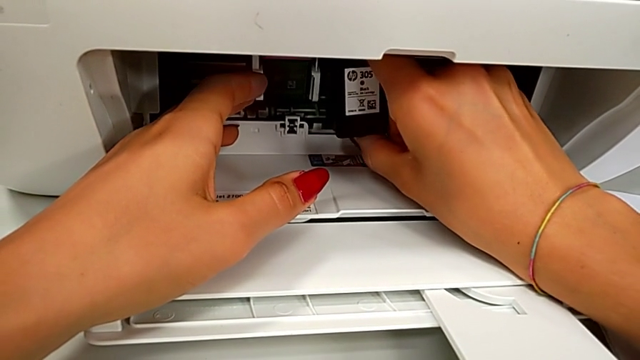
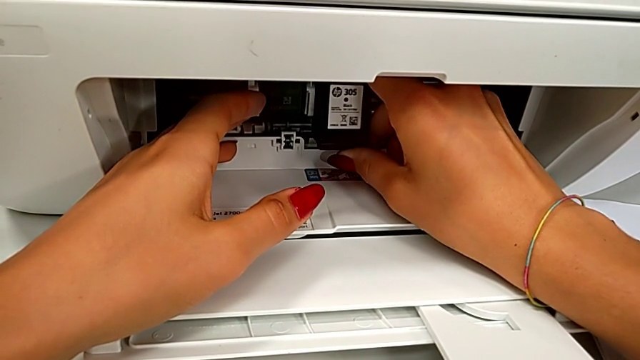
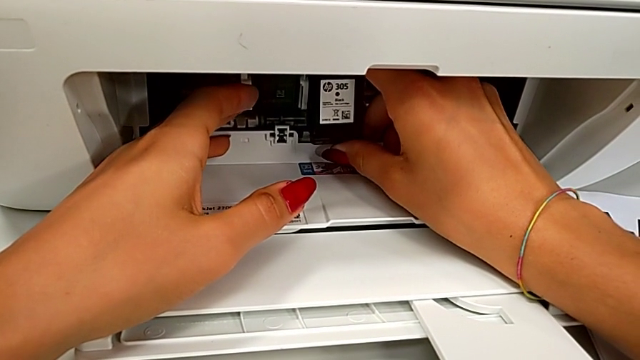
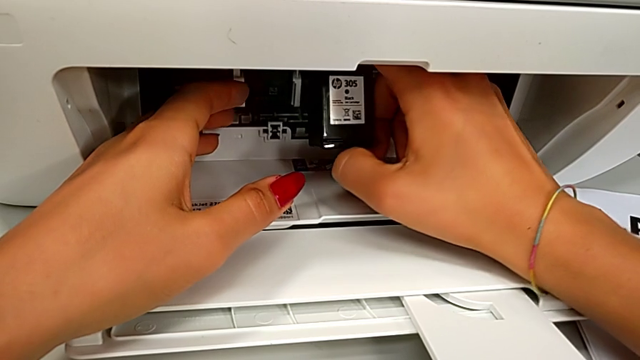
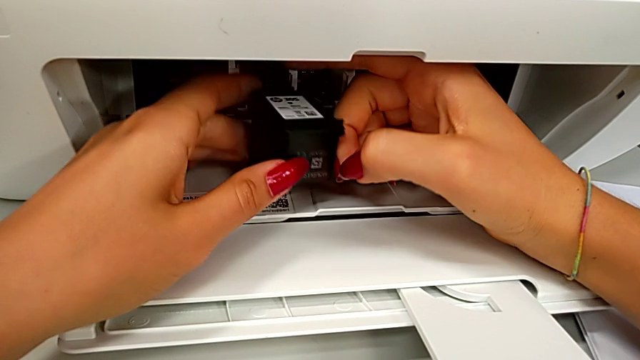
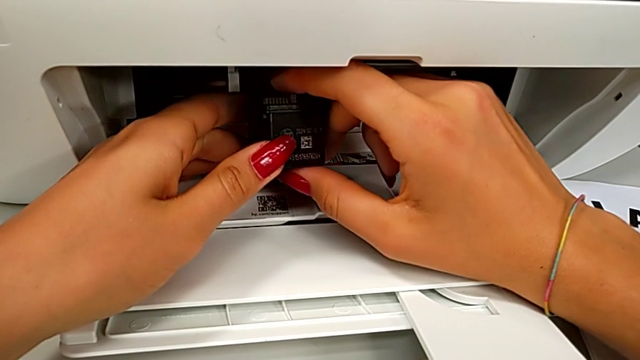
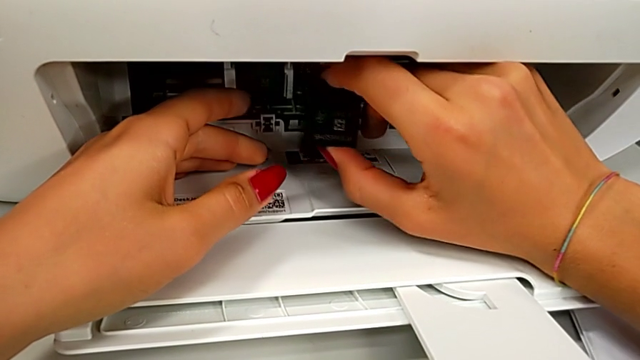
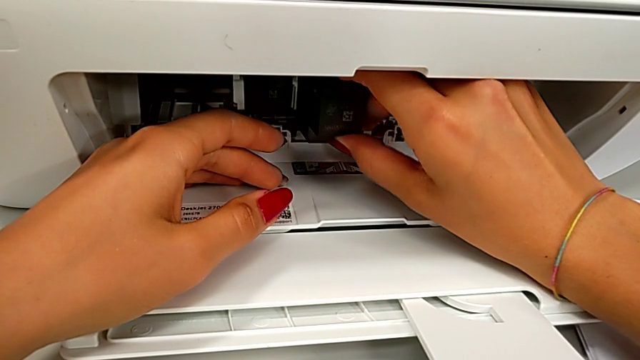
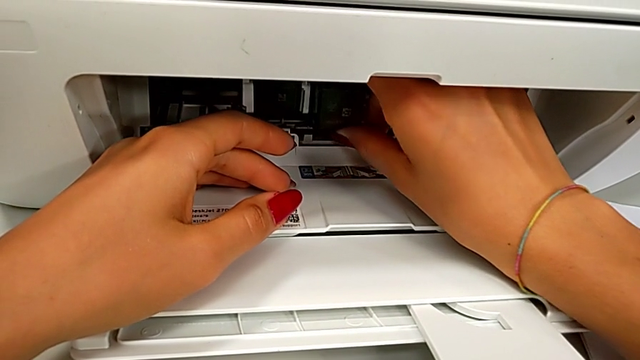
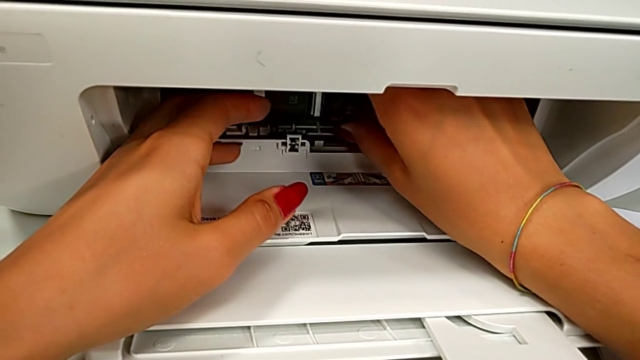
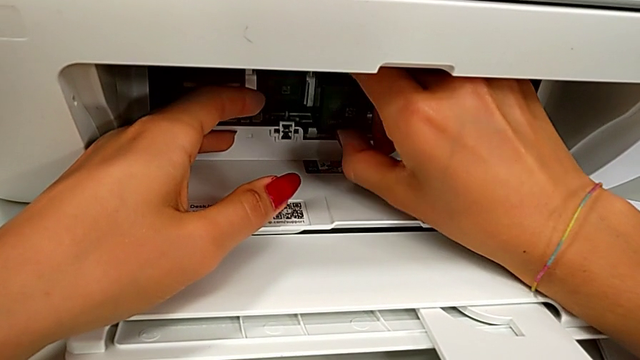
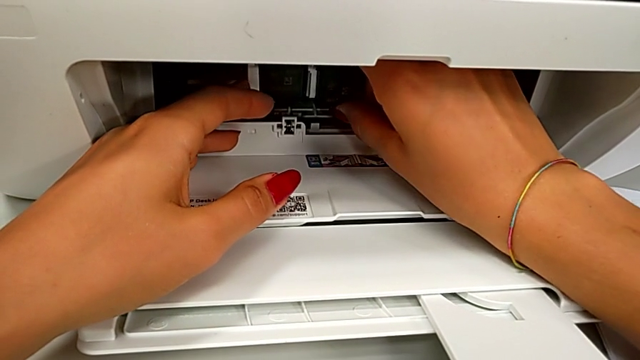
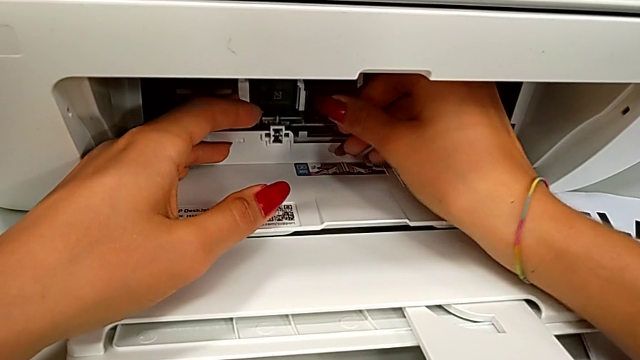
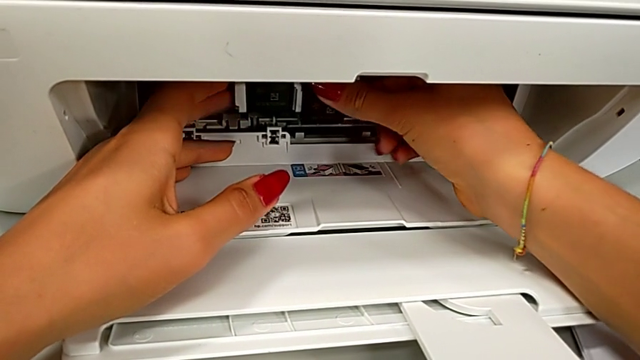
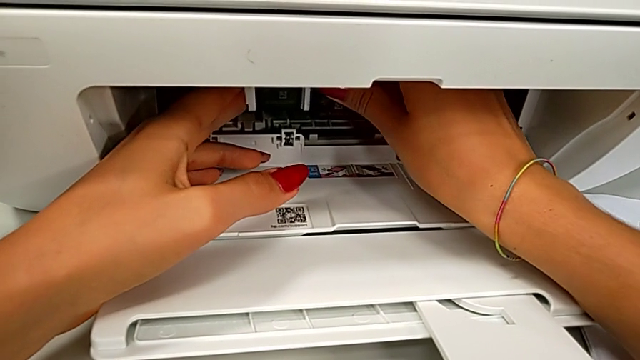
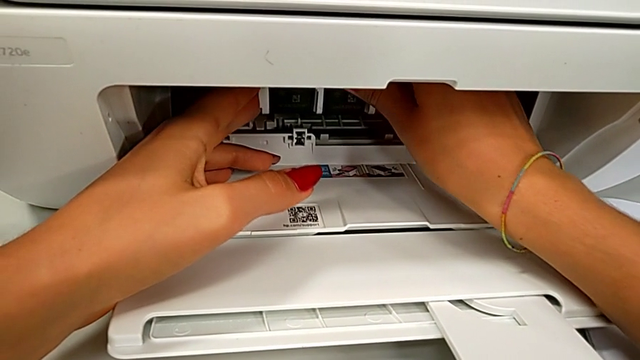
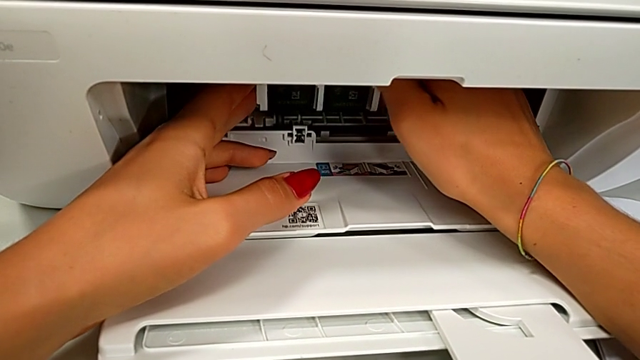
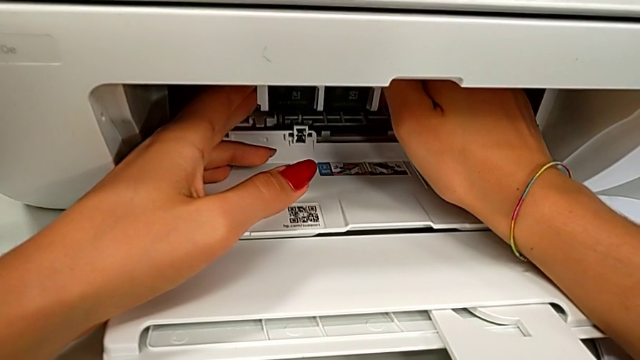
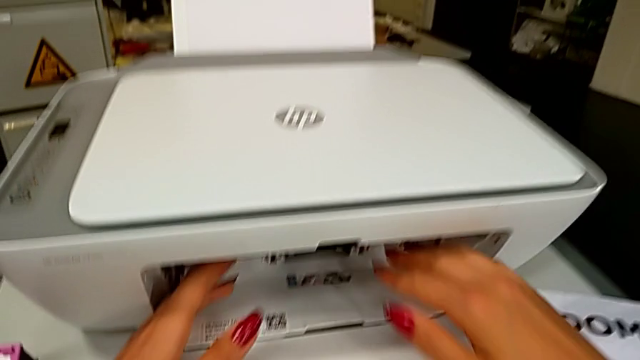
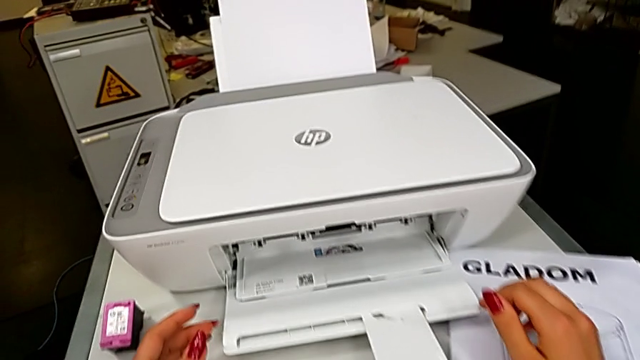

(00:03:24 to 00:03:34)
The camera wearer is exchanging a black cartridge. They keep inserting the black ink cartridge.

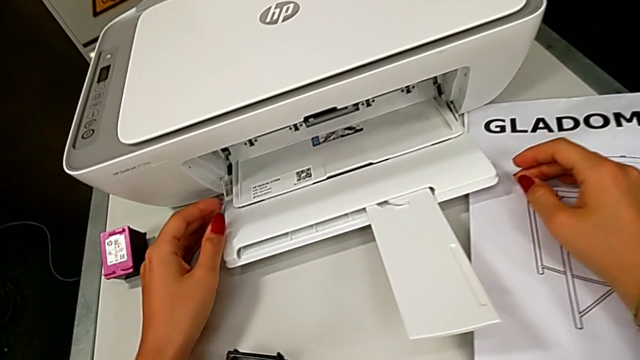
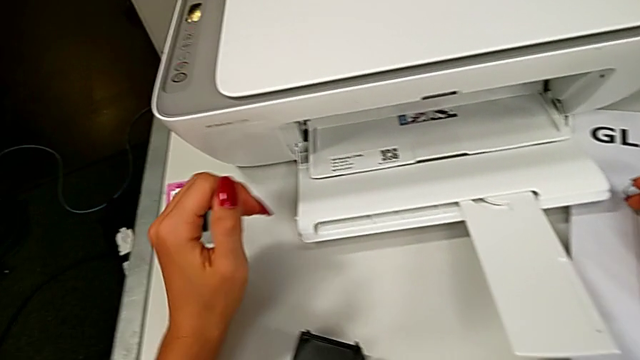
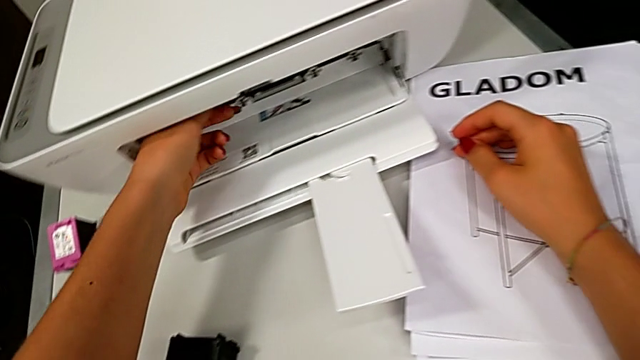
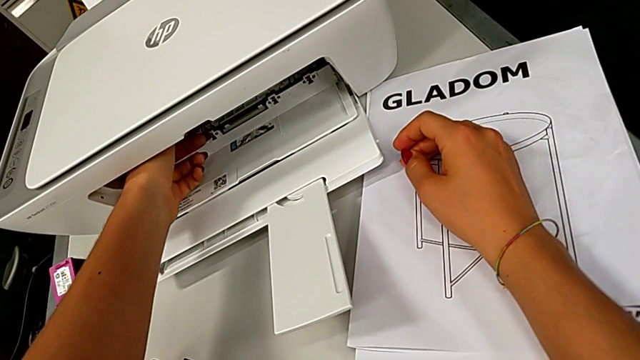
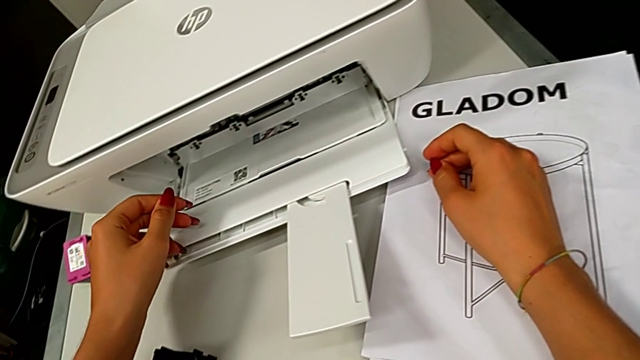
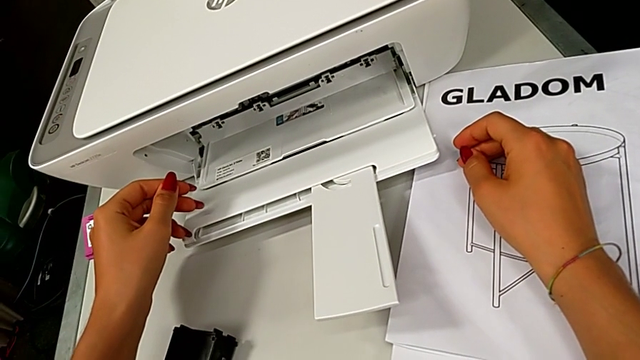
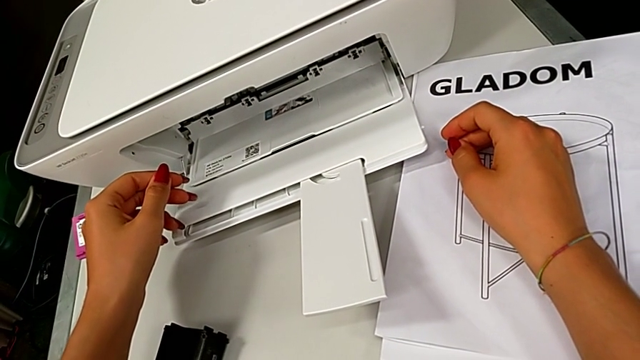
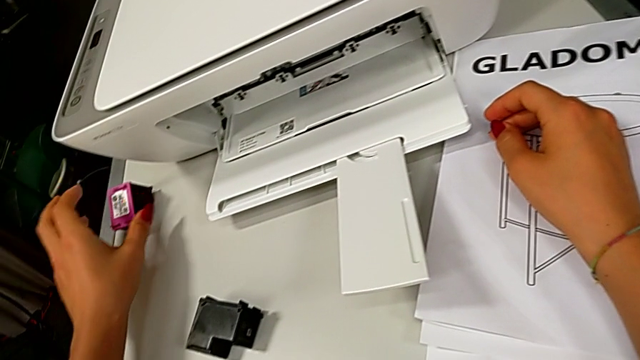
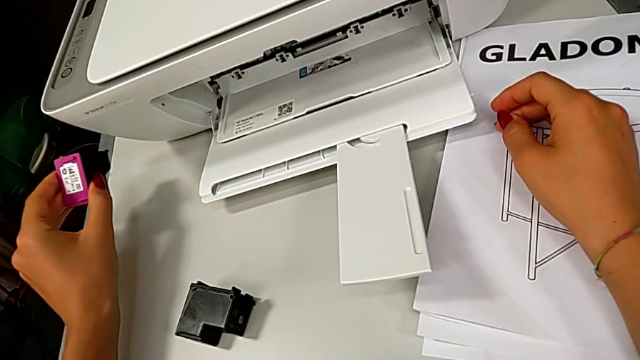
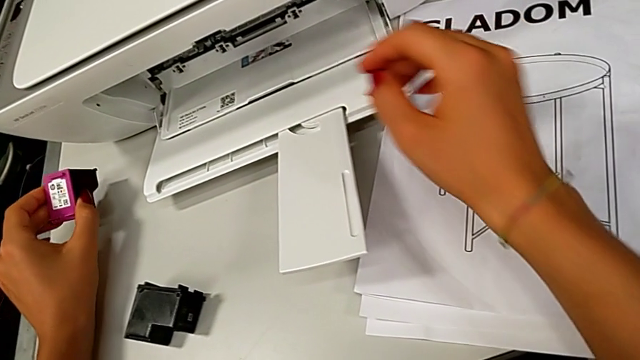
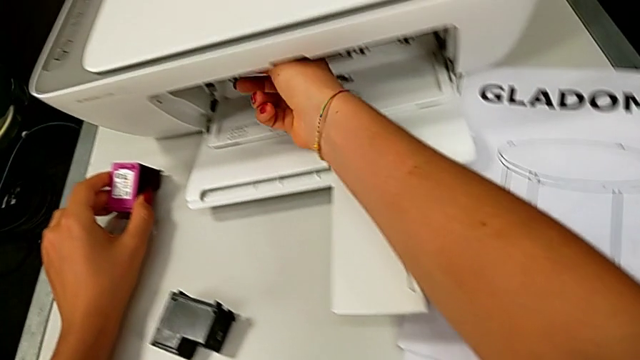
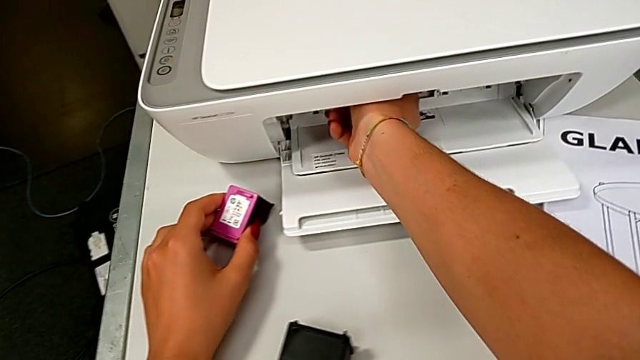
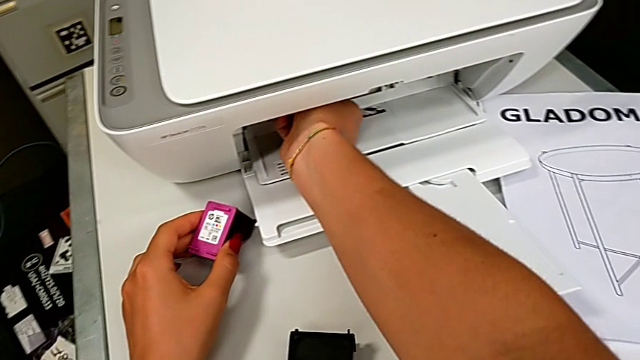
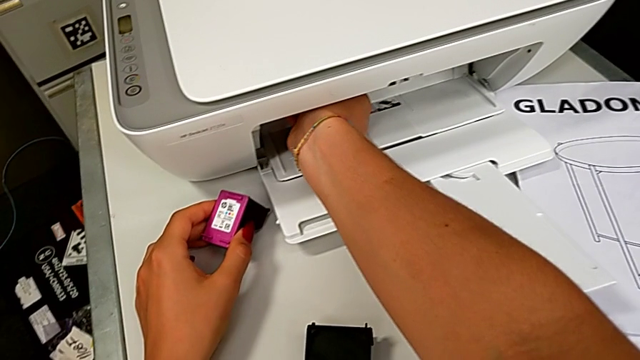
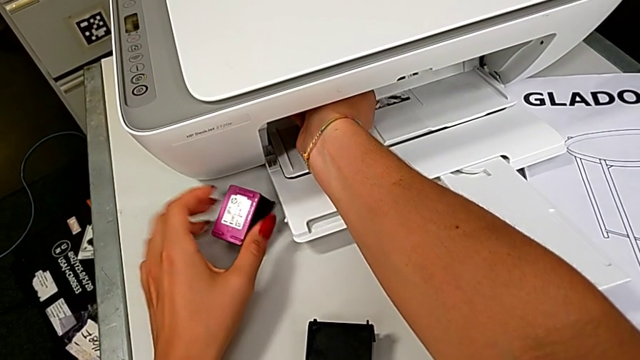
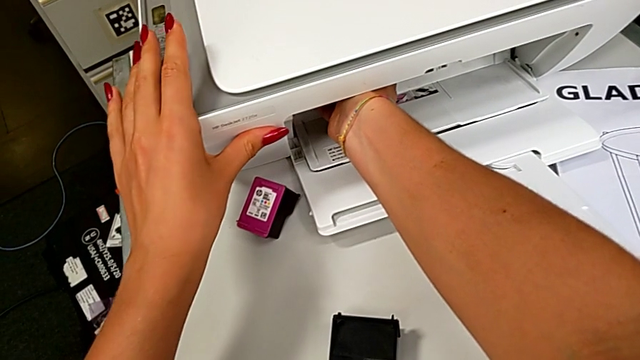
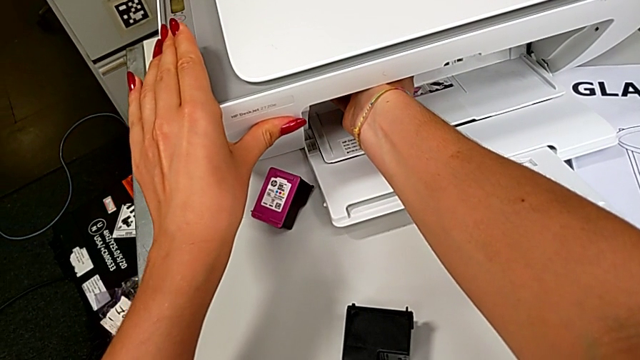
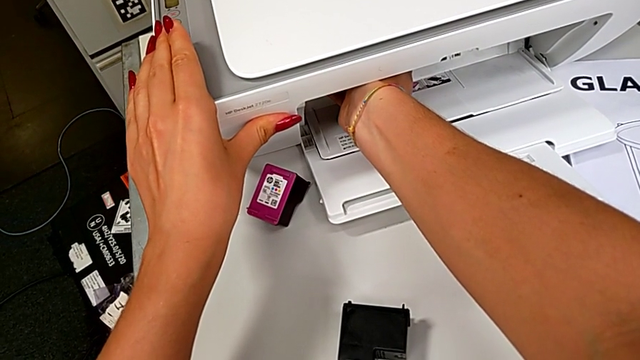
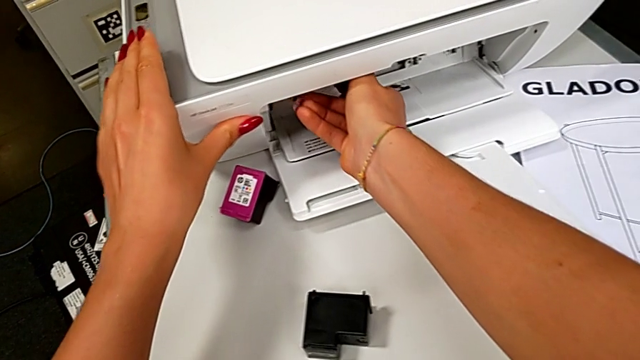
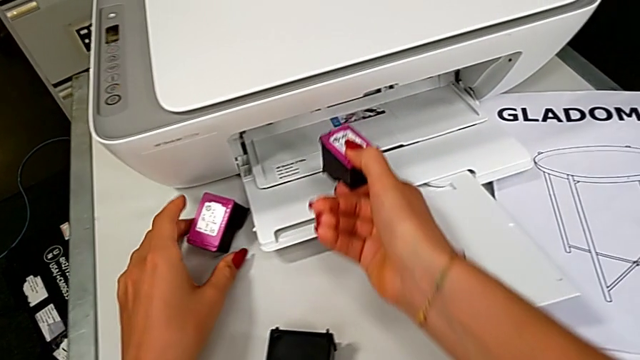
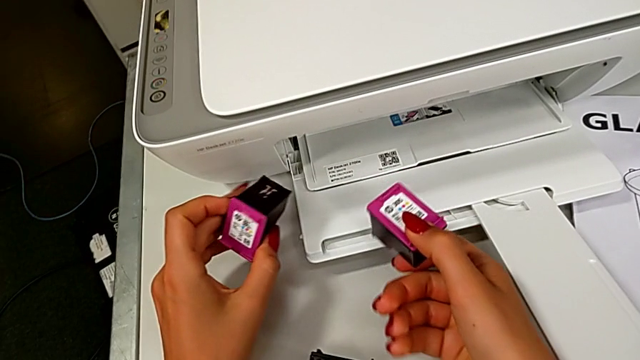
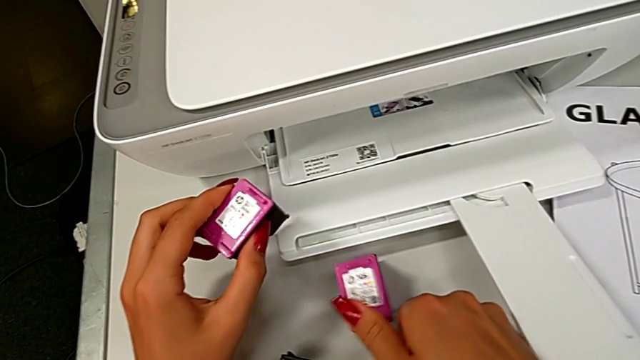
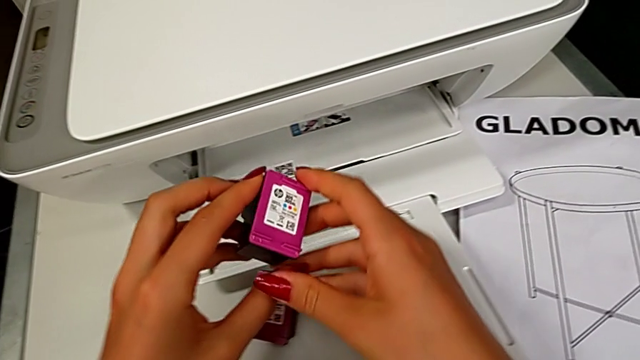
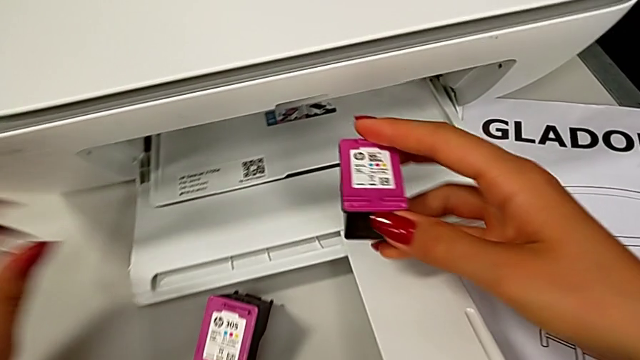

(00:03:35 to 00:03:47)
The camera wearer is exchanging a color cartridge. They grab the ink cartridge, lift it, grab it, drop it, grab it, lift it, grab it and lift it.
